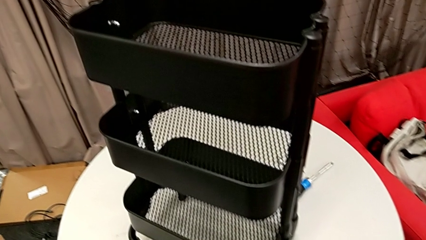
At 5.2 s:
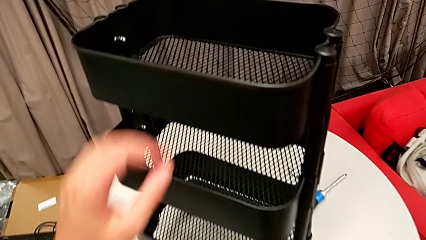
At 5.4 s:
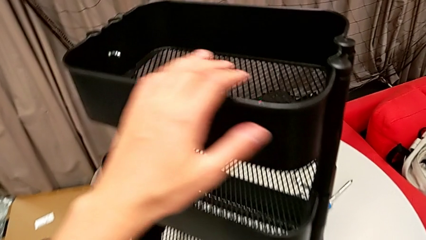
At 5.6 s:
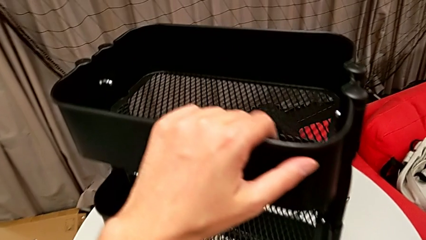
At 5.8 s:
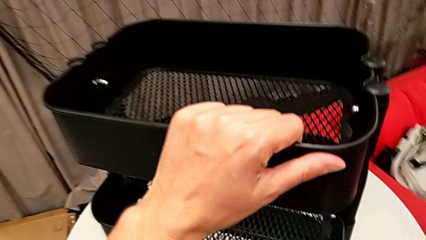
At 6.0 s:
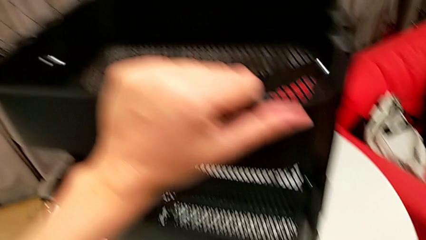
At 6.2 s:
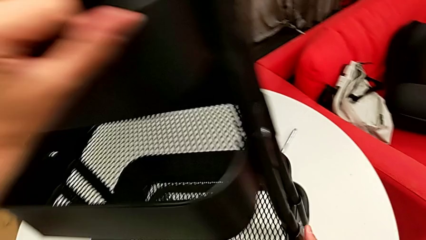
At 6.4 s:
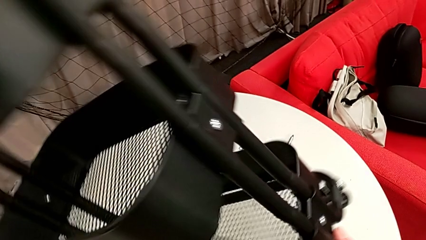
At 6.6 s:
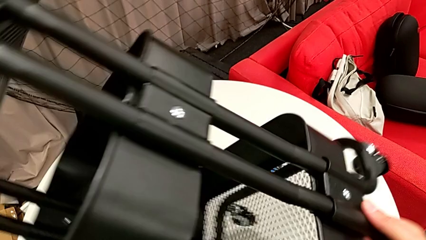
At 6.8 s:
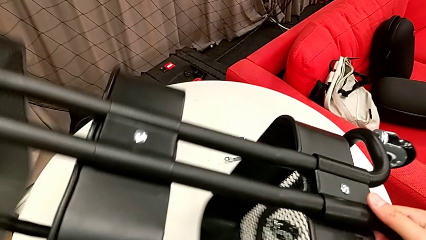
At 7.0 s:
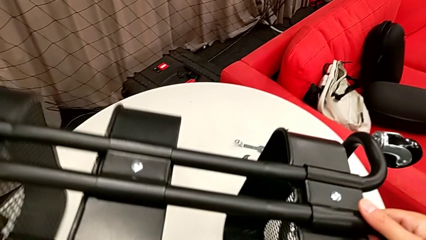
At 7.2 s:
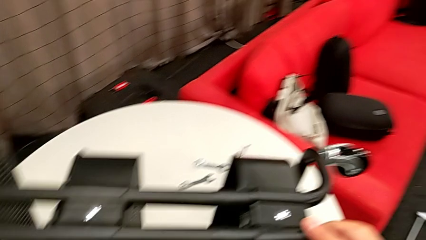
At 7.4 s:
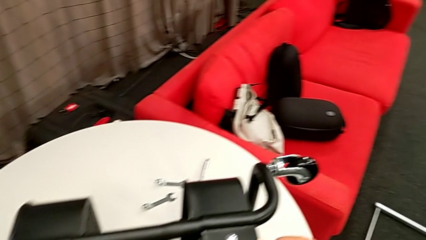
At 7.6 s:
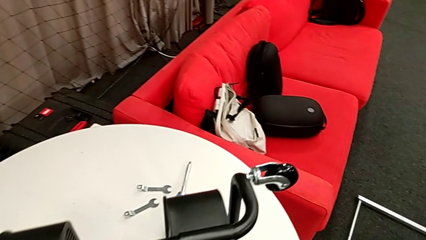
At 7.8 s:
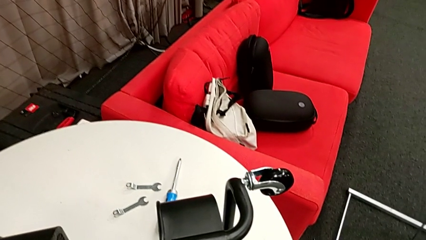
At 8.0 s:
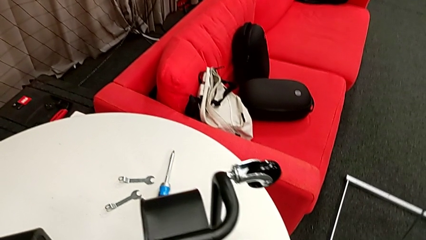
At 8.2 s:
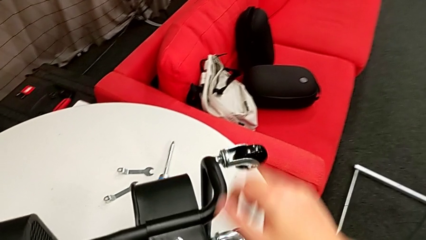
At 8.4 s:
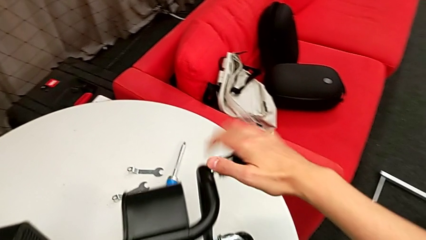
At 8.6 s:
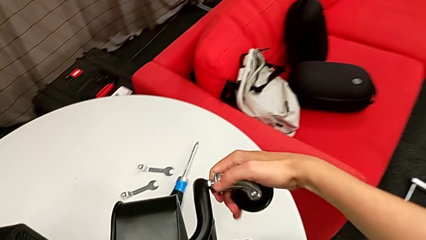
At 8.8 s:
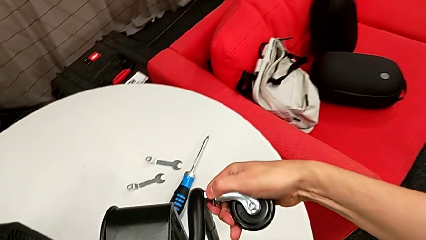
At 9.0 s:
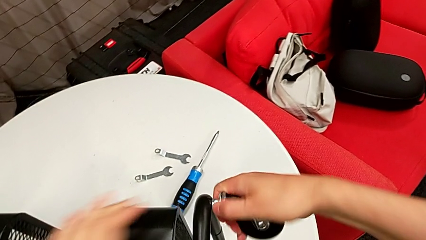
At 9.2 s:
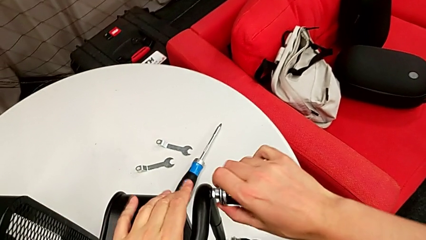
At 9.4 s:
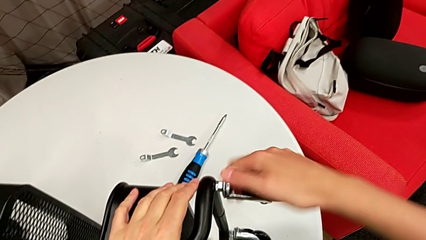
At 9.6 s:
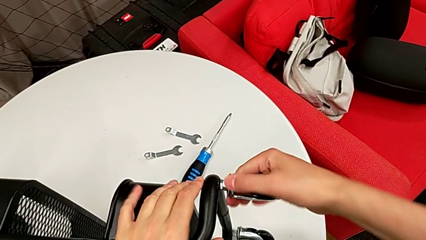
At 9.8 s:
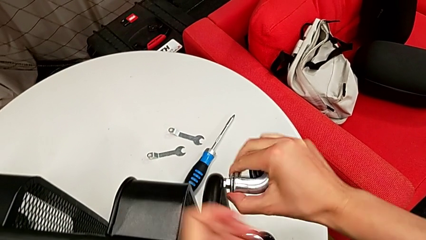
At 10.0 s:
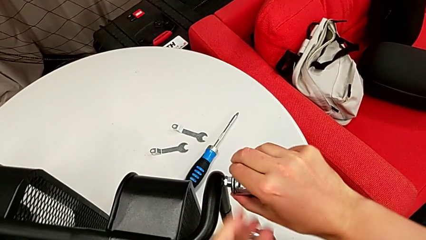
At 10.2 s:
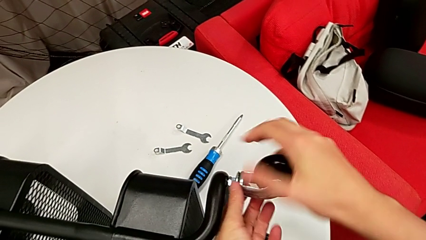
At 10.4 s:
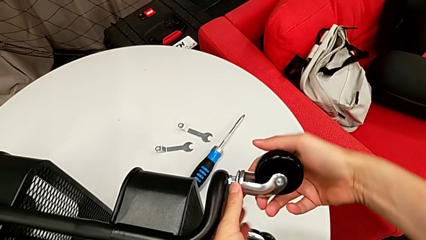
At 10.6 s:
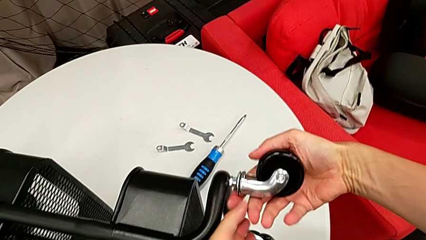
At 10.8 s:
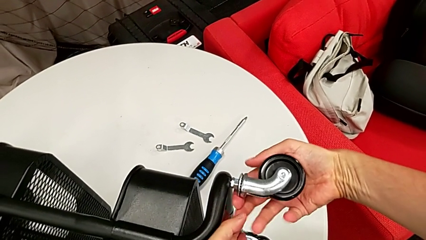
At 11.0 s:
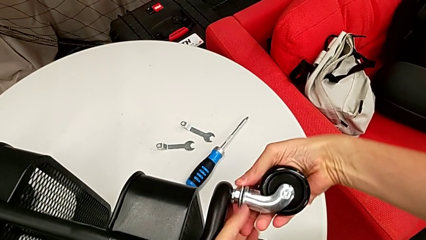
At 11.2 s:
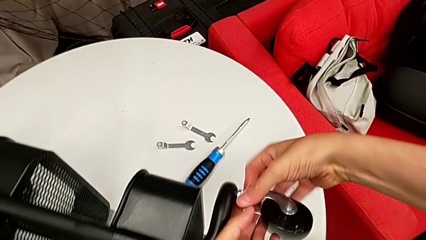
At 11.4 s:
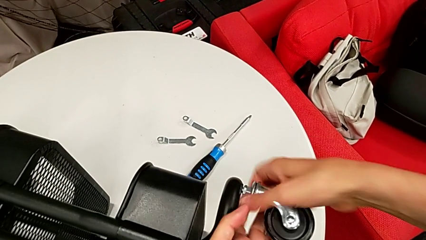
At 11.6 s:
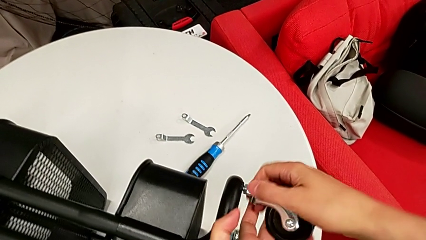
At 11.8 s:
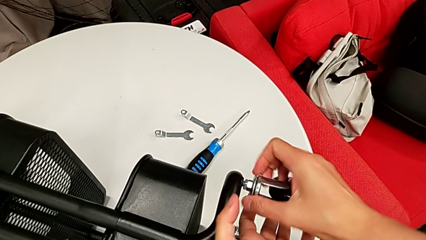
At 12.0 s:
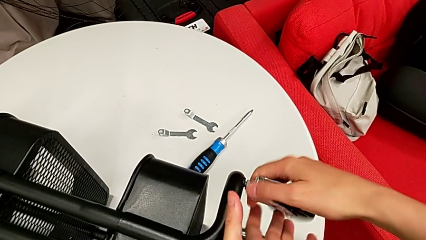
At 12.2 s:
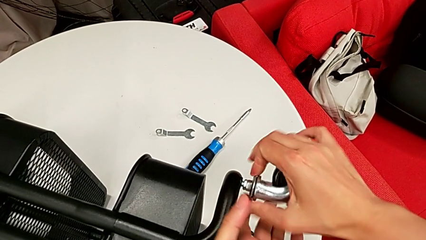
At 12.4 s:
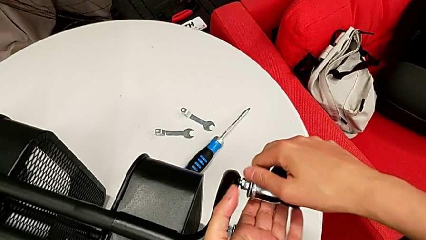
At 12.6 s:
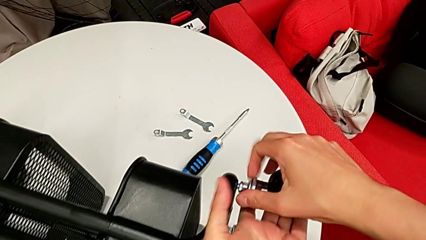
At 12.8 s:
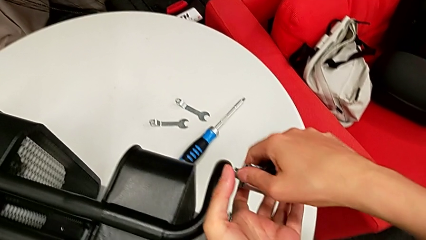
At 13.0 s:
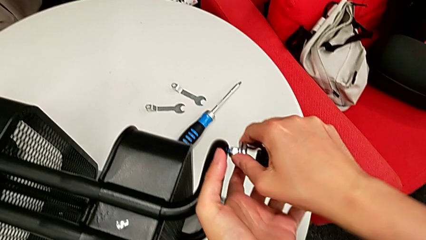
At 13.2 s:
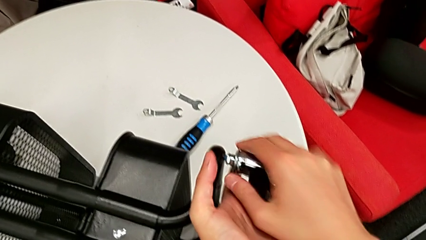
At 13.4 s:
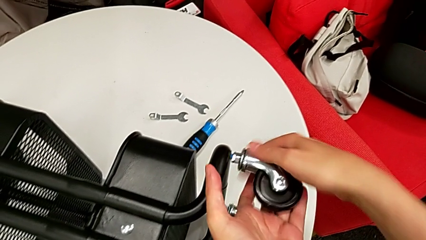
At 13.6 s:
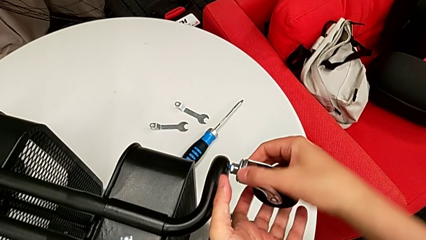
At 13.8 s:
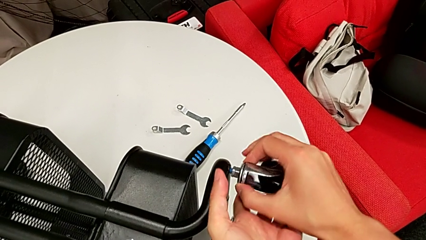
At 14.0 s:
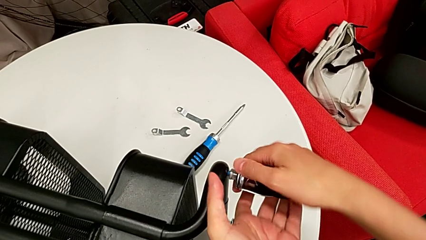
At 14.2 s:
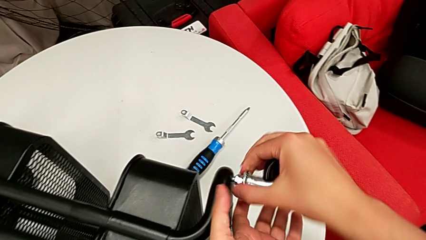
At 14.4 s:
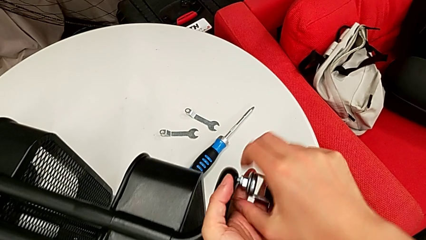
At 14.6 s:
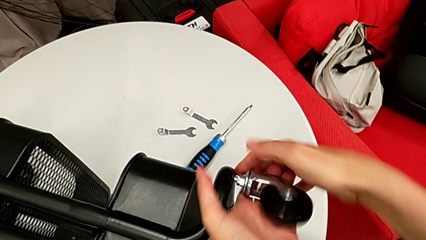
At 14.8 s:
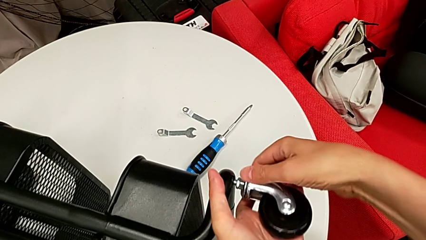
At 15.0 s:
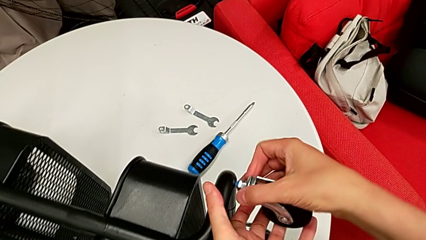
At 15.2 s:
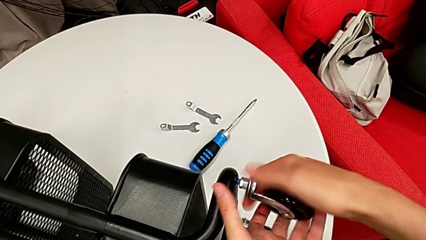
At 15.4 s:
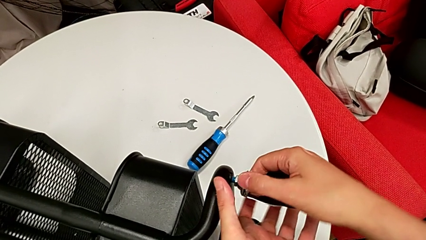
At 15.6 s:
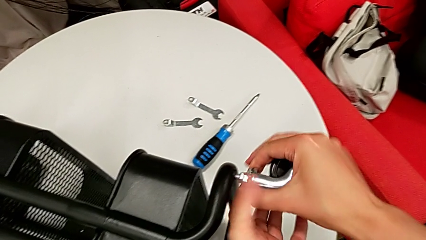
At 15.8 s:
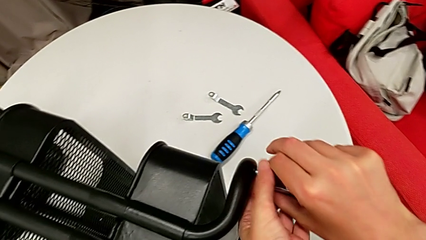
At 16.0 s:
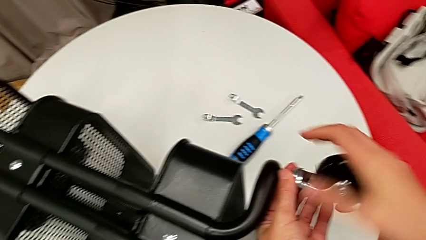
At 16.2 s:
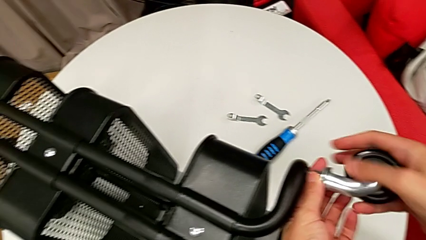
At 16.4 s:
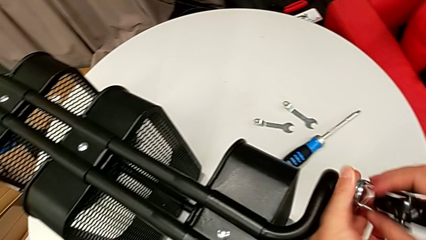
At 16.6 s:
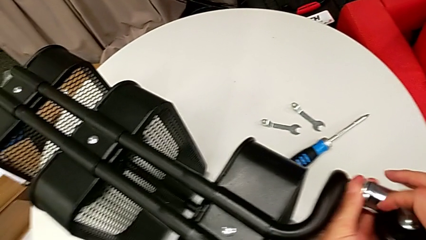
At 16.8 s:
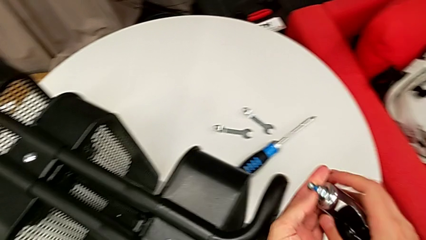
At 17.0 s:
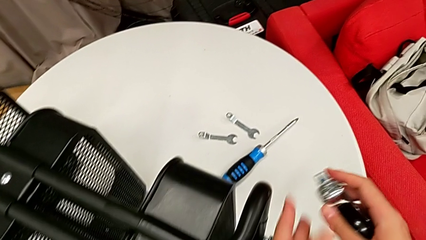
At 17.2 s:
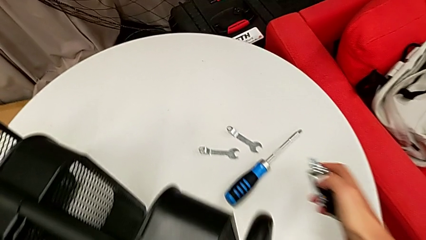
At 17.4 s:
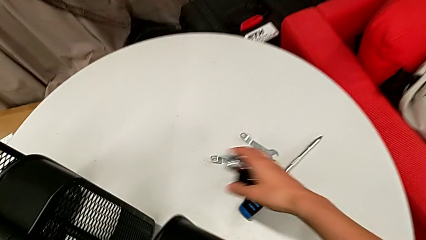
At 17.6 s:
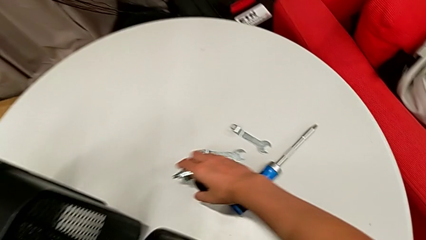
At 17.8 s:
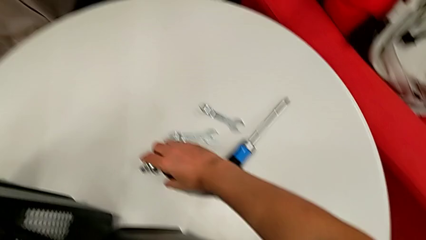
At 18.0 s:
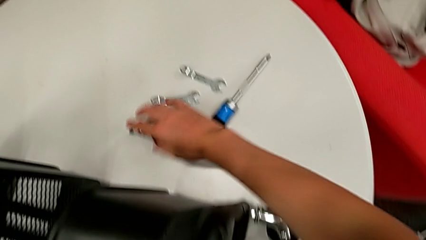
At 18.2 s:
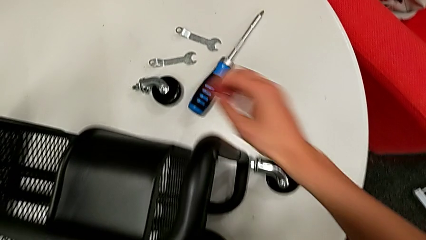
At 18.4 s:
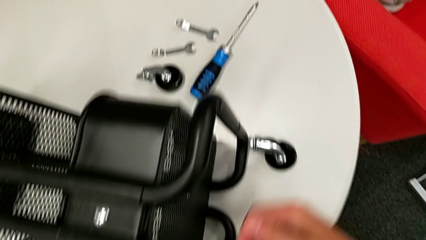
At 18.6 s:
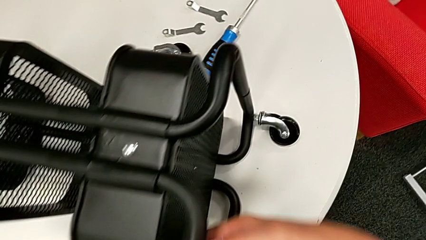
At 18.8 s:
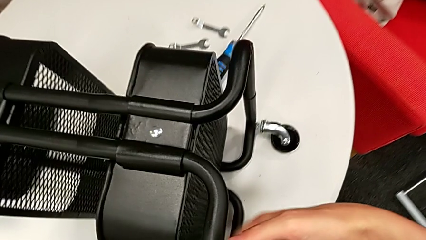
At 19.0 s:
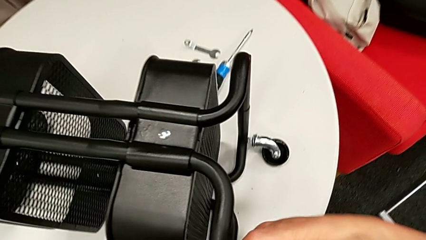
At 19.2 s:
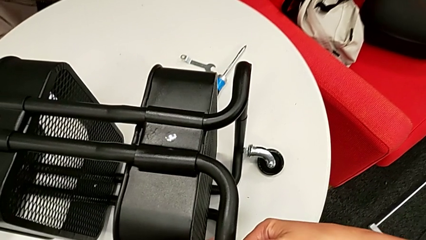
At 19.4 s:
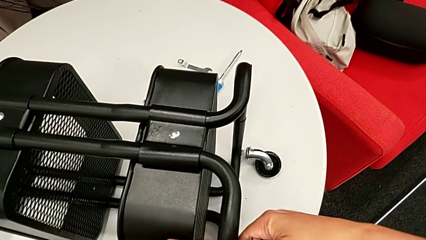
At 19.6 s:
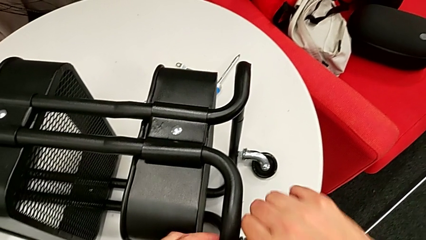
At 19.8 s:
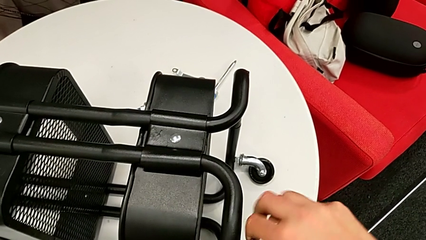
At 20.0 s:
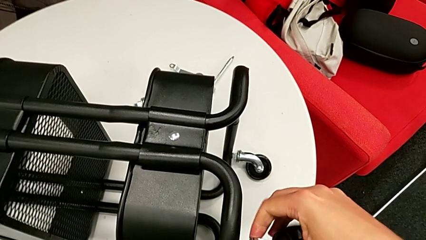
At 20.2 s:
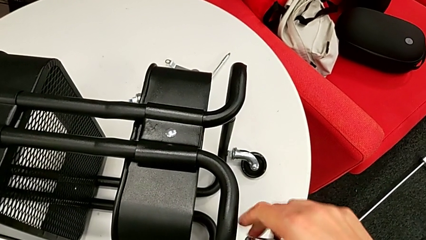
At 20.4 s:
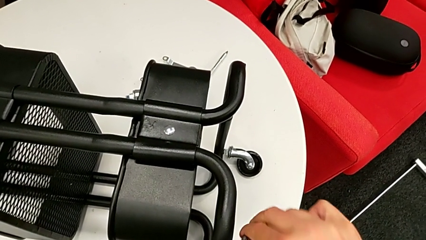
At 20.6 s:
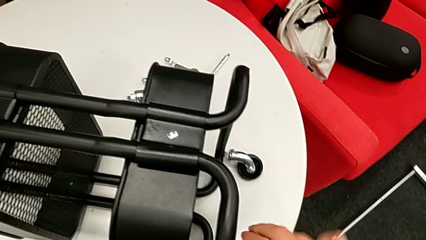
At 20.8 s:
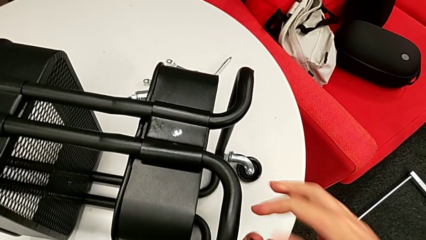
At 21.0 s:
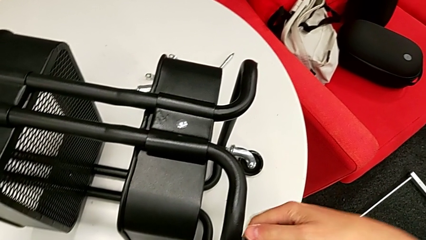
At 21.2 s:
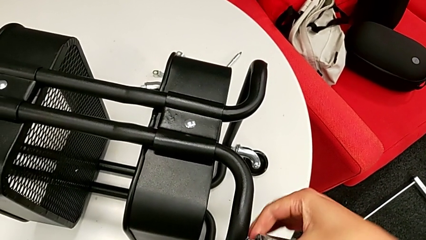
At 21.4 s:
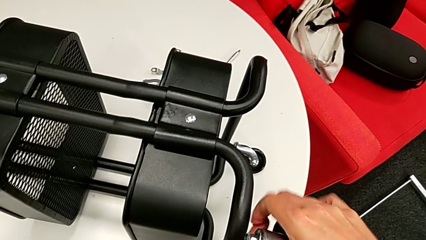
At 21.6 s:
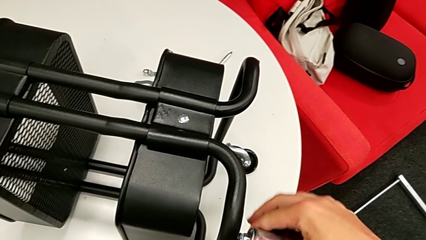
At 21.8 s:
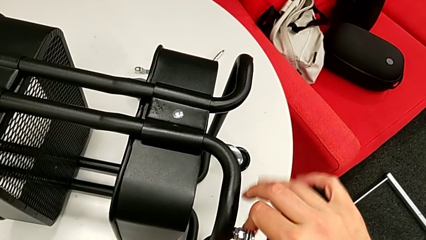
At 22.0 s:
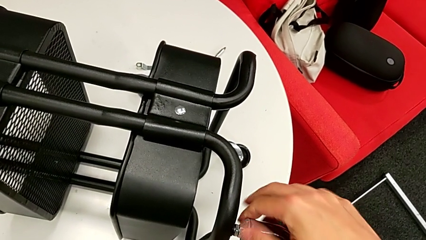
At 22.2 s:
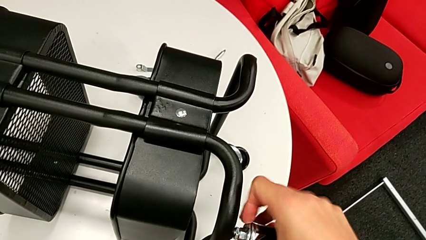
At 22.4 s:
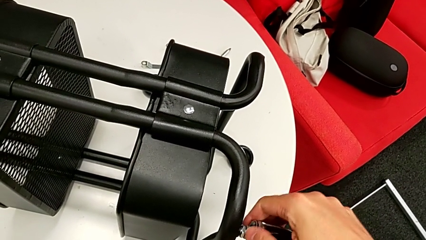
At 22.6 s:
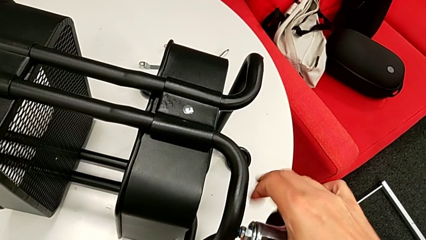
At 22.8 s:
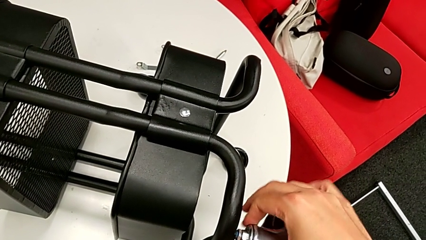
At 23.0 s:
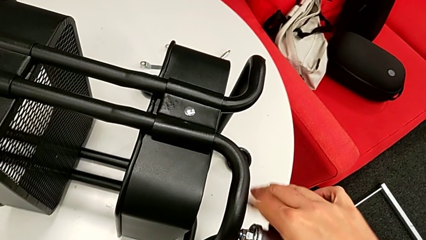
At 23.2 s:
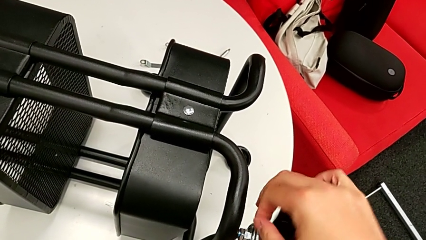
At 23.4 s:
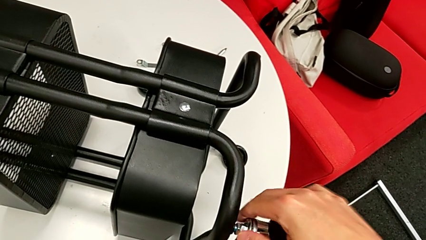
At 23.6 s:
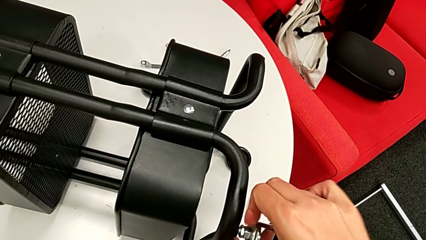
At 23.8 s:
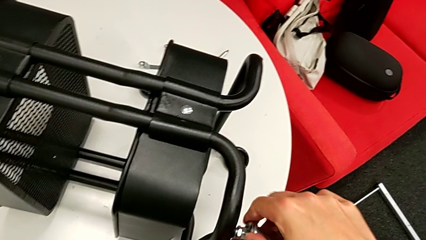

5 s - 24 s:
The camera wearer is disassembling the wheels of the Rashult base. They approach the utility cart, grab the utility cart, disassemble the first wheel and begin to disassemble the second wheel.
